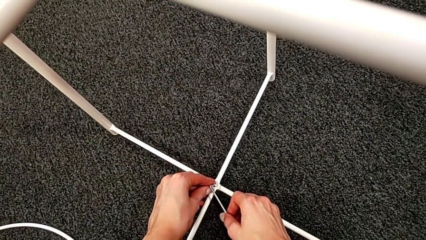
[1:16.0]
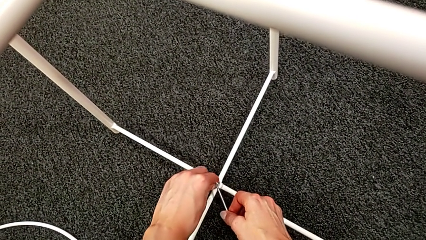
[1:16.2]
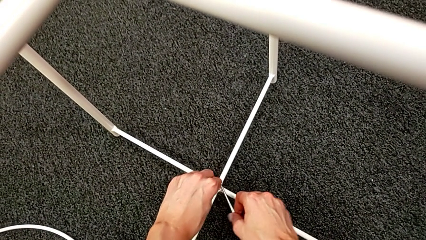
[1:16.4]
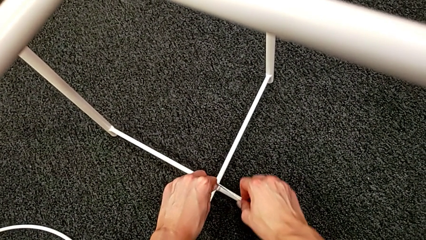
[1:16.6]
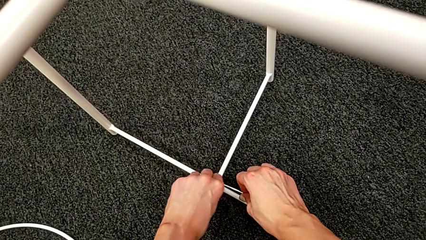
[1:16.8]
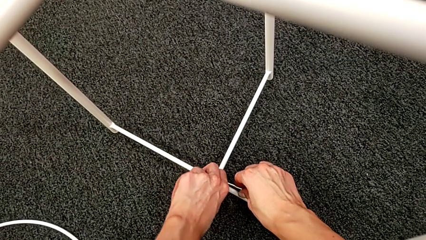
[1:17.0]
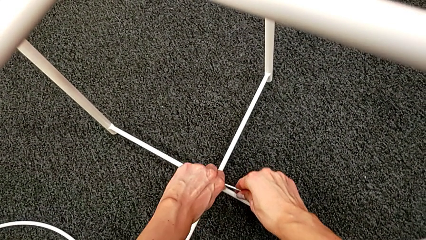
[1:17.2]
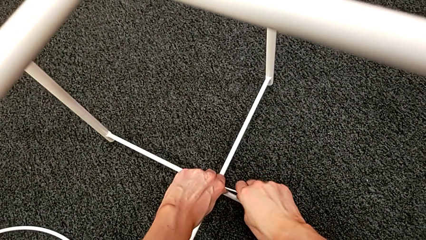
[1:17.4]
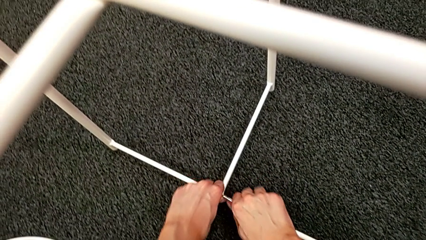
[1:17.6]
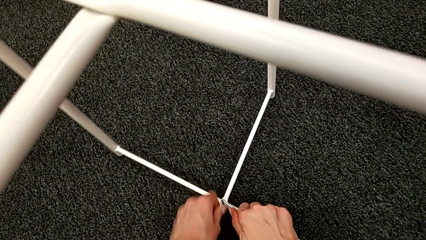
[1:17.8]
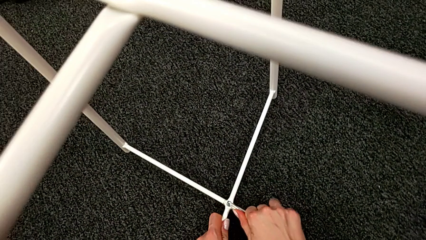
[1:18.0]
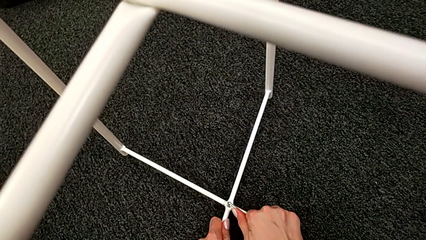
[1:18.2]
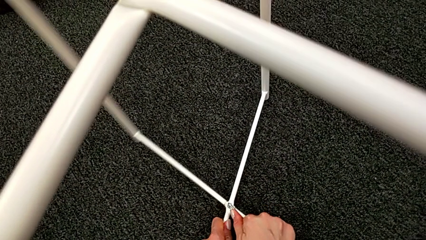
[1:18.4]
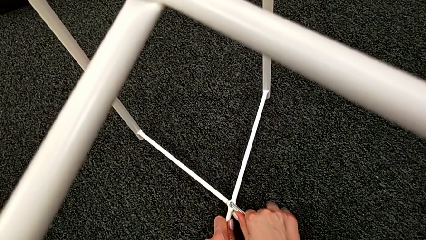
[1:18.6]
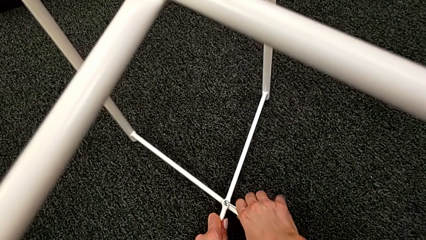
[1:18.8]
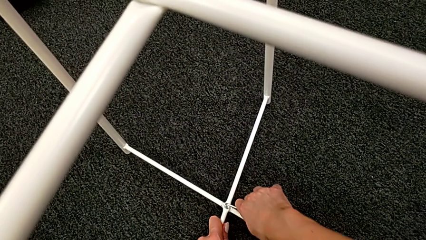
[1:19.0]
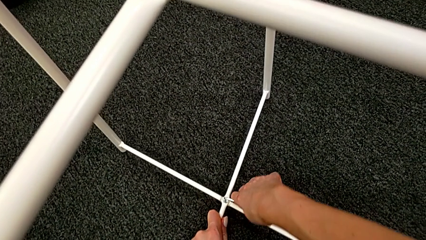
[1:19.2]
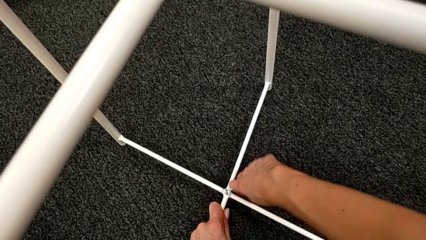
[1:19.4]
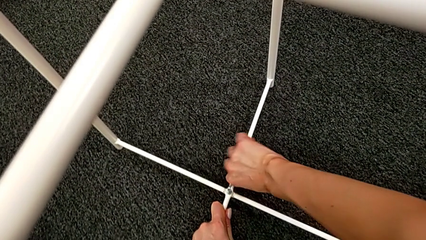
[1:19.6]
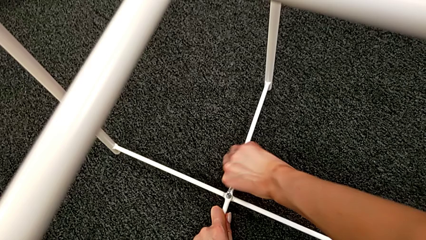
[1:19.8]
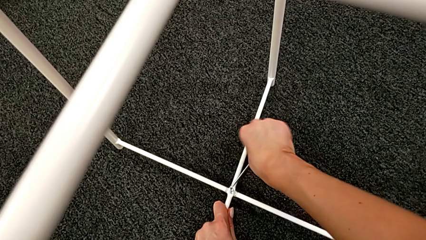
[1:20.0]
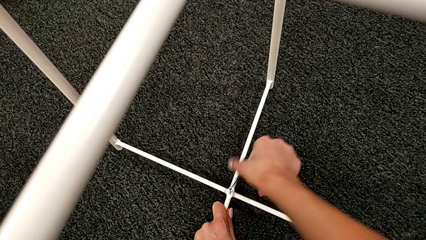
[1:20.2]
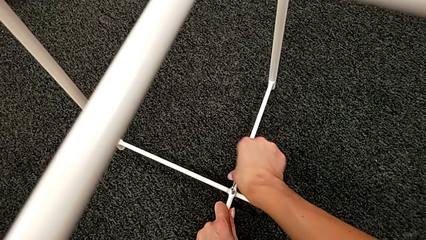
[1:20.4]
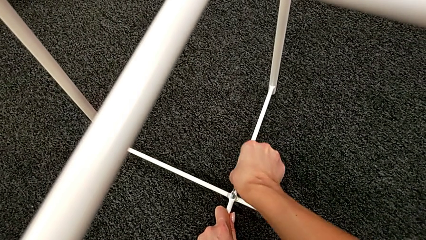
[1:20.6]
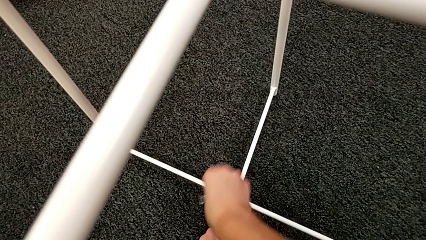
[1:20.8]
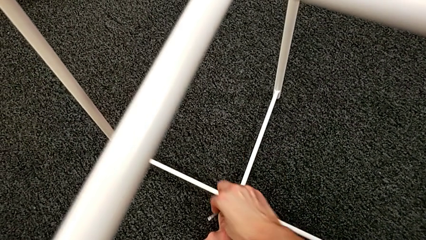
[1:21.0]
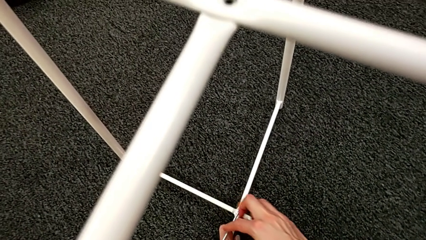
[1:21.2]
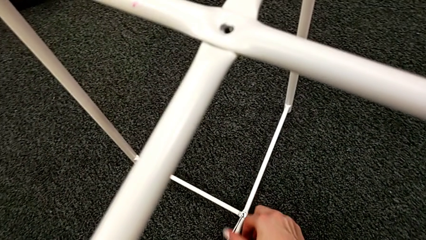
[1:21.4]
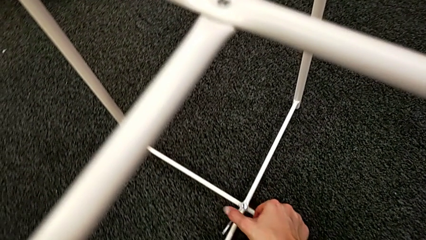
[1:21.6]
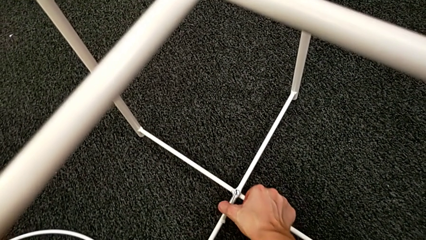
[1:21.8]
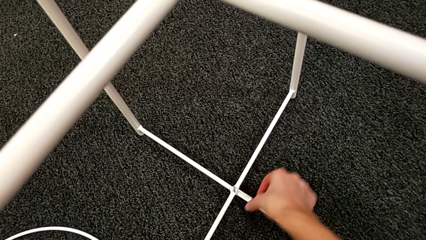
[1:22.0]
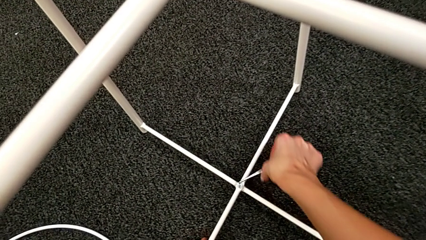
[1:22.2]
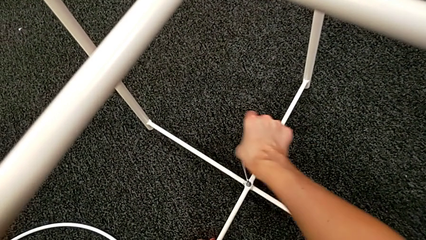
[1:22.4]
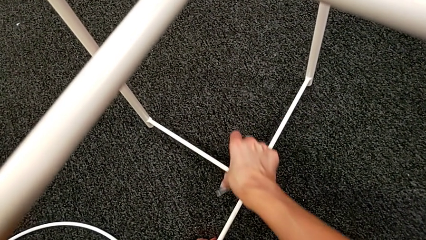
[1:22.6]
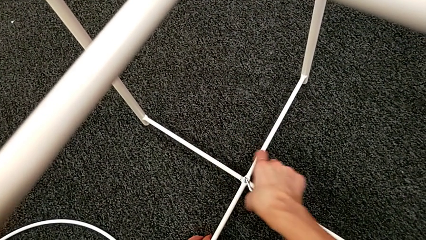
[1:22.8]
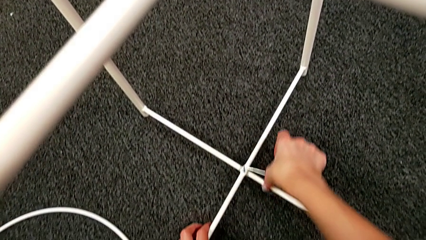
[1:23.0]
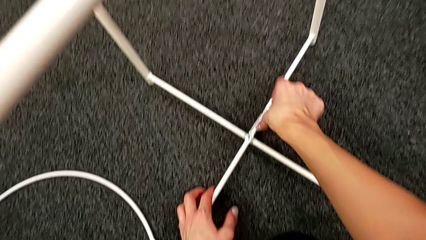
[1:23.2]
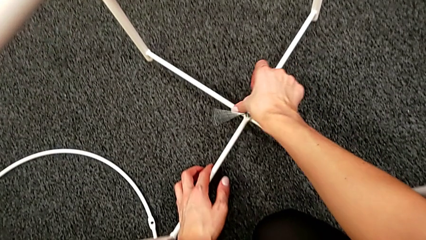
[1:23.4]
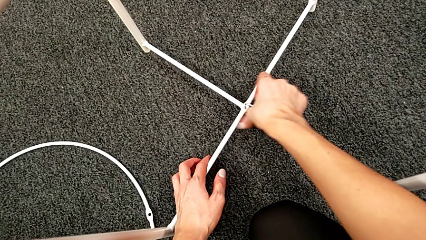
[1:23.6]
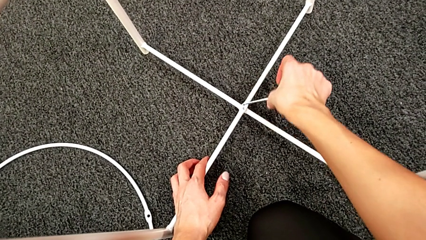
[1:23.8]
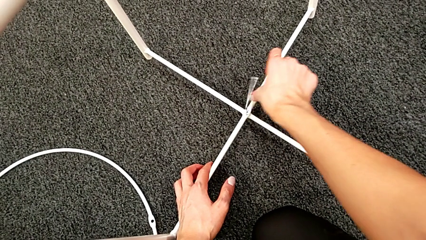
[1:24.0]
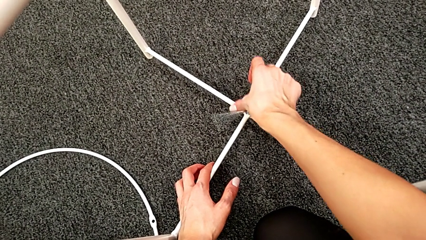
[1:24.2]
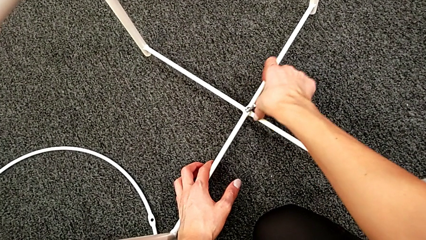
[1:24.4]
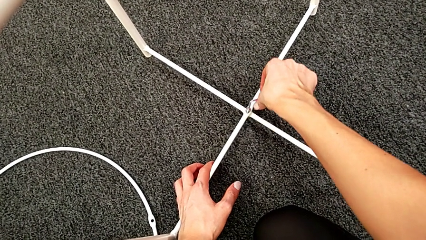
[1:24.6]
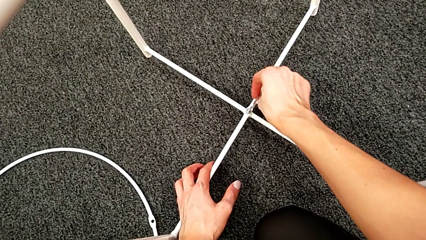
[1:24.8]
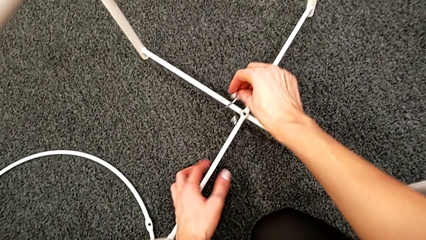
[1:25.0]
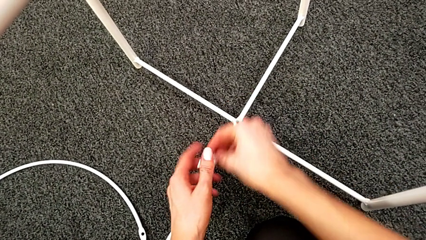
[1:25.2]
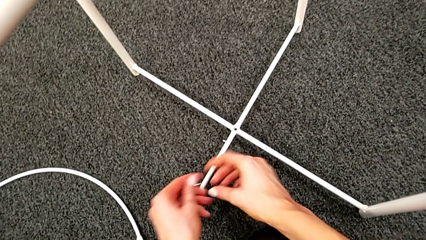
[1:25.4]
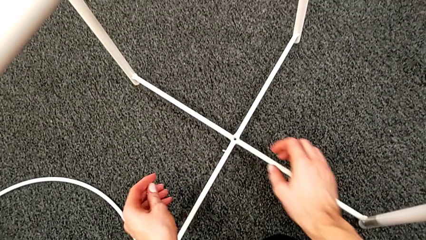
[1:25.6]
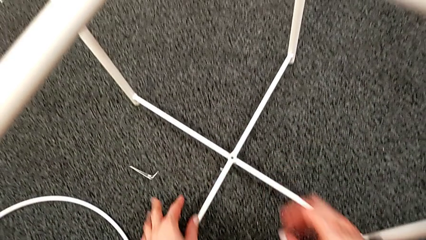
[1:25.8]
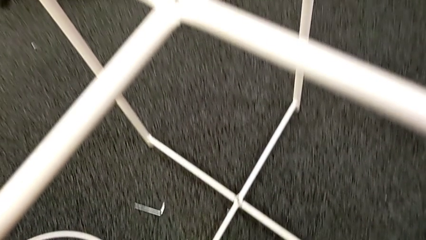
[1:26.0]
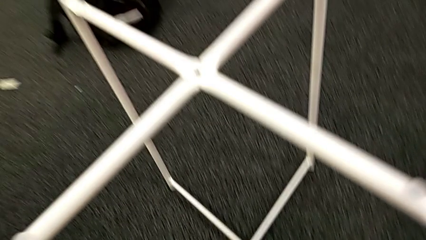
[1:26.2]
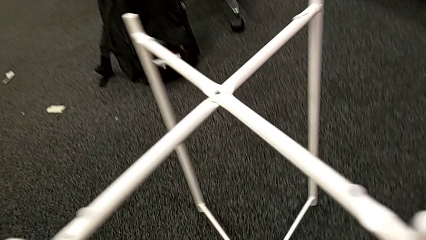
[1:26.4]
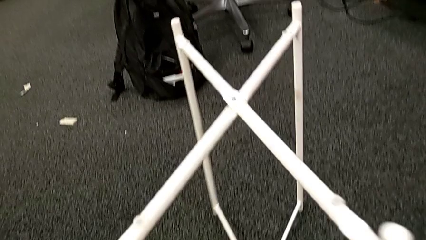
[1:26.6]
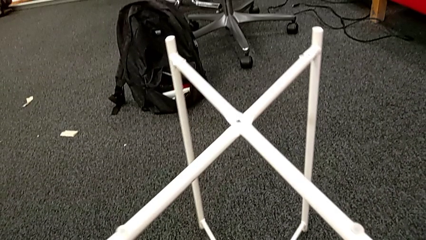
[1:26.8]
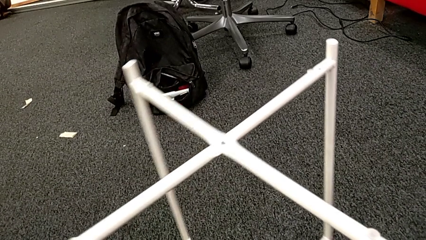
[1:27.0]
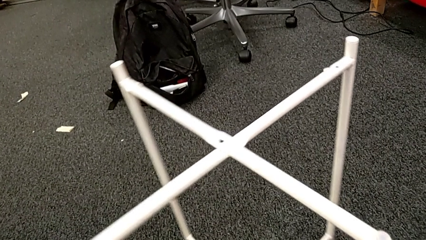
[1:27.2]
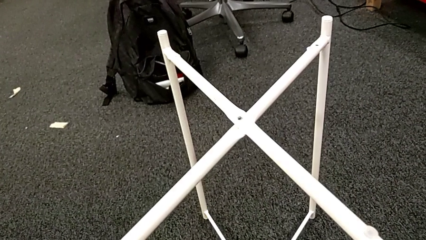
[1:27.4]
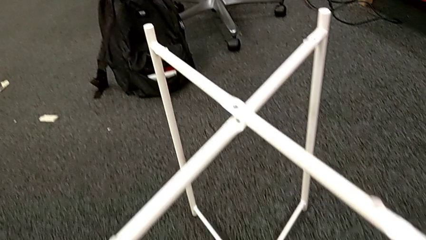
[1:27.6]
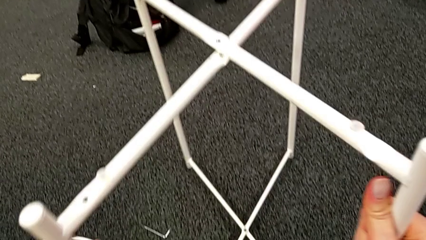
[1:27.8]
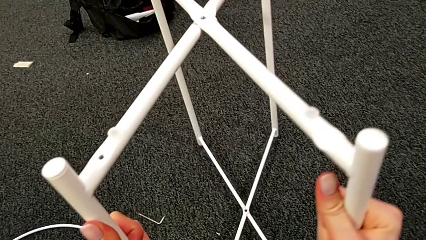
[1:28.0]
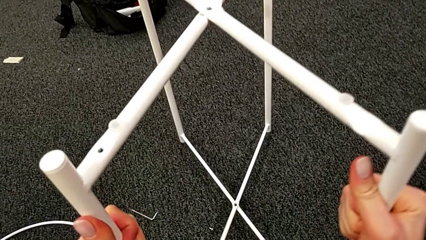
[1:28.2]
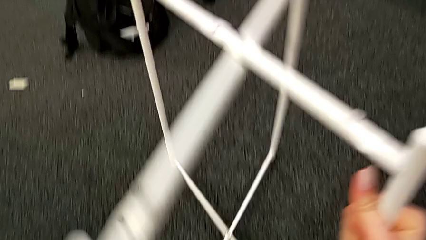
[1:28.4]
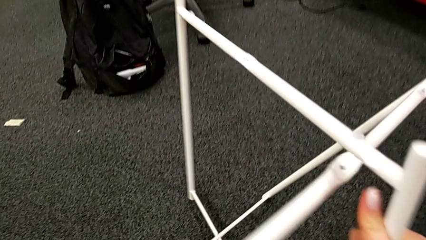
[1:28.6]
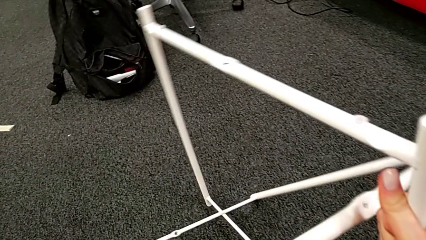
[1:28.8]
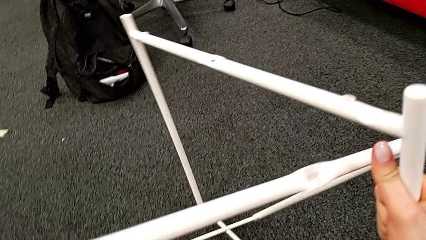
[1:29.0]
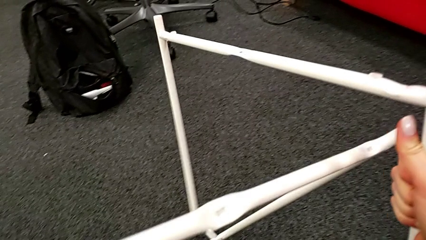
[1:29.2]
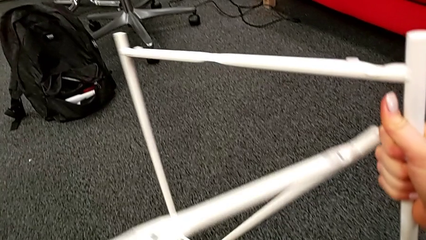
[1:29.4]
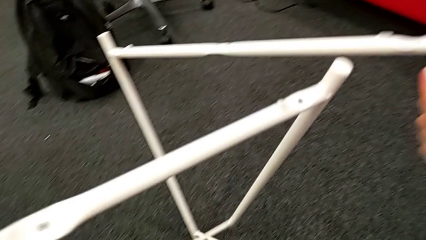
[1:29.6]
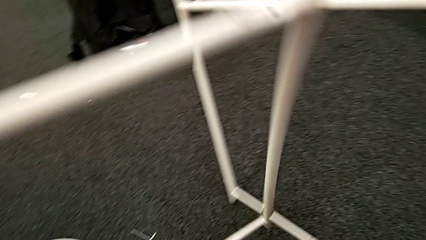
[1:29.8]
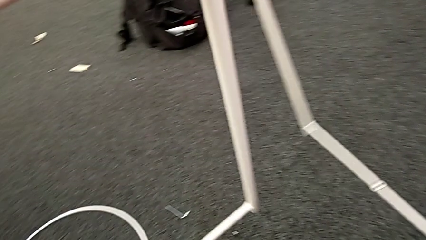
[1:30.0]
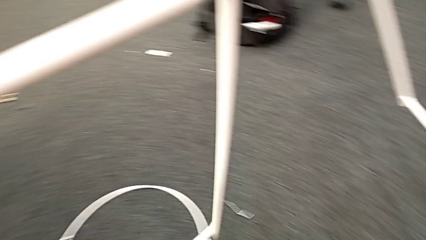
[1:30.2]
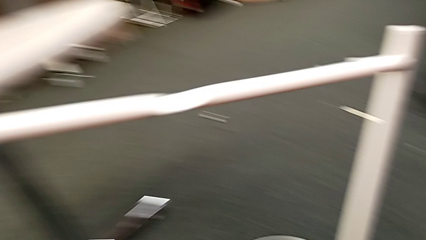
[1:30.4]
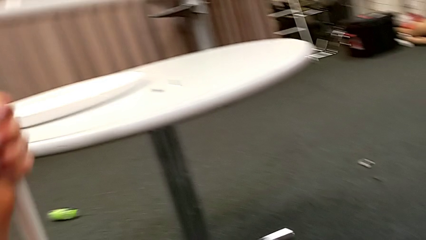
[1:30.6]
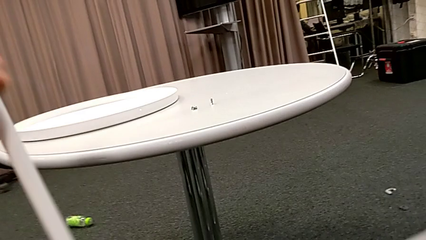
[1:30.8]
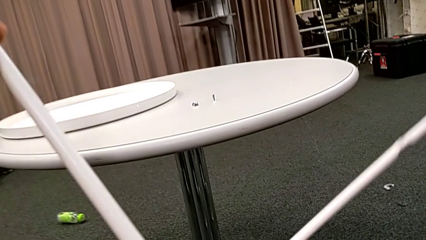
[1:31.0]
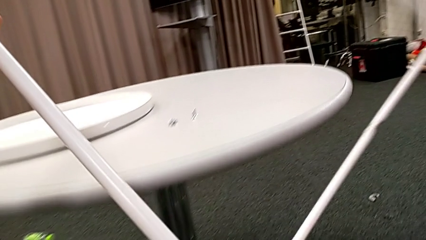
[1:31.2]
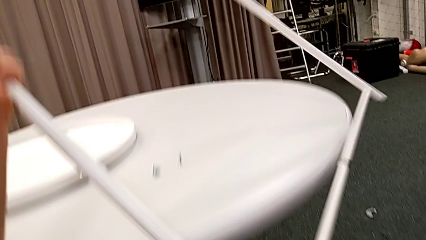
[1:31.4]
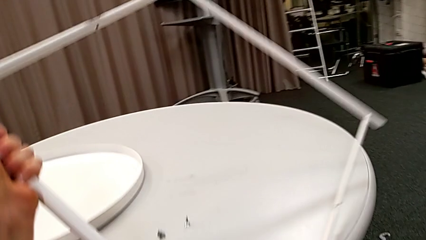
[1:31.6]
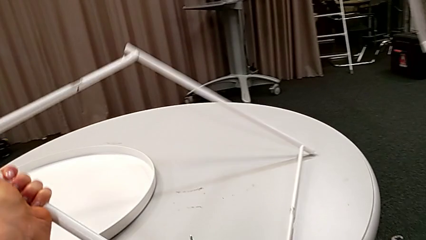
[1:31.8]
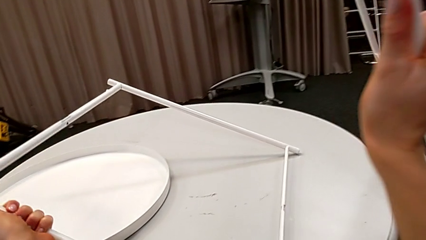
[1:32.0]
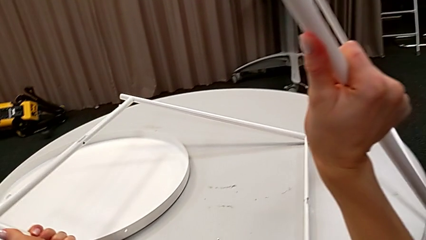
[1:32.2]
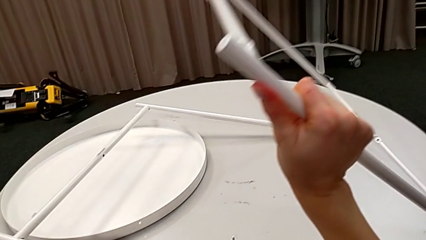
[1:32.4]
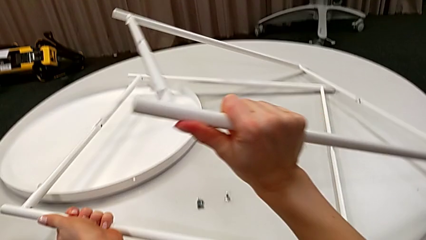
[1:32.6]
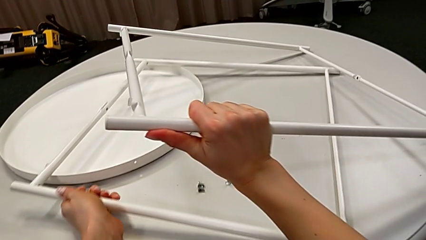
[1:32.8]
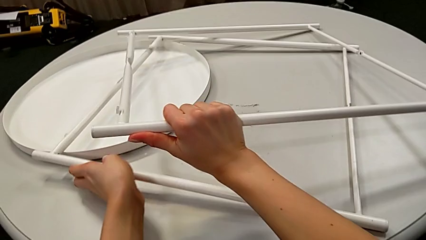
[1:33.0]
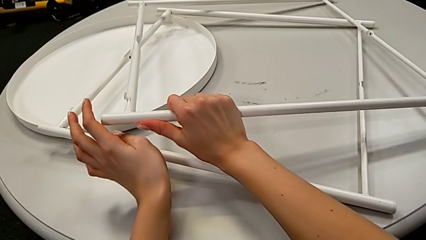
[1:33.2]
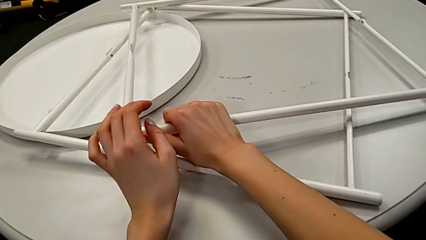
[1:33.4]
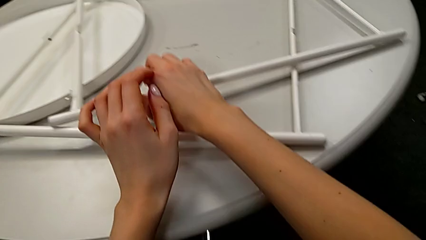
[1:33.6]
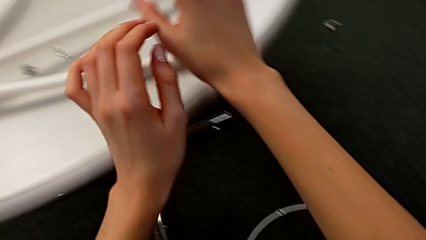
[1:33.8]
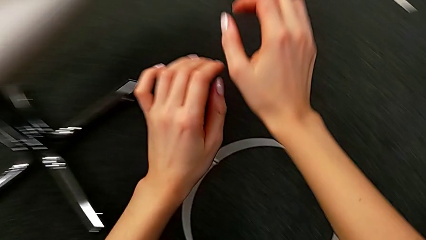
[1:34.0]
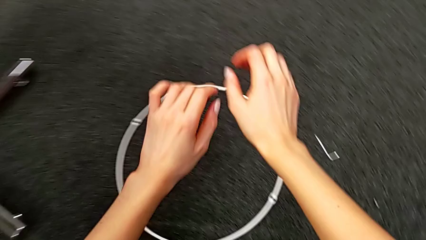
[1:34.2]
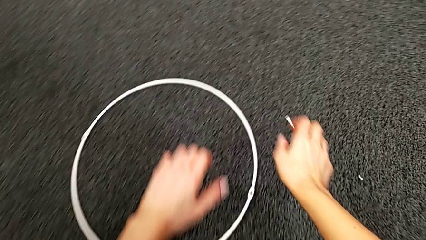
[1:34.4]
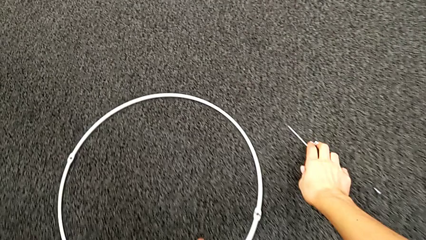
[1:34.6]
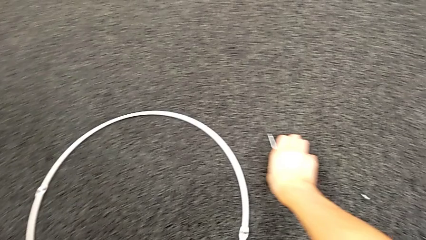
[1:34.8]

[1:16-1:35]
The camera wearer is disassembling the legs. They keep unscrewing the hex socket head, wrongly drop it with the left hand and drop the Allen wrench with the right hand. They slide the leg, disassemble it, place it with the left hand and place it with the right hand. They grab the Allen wrench with the right hand and grab the circle with the left hand.
